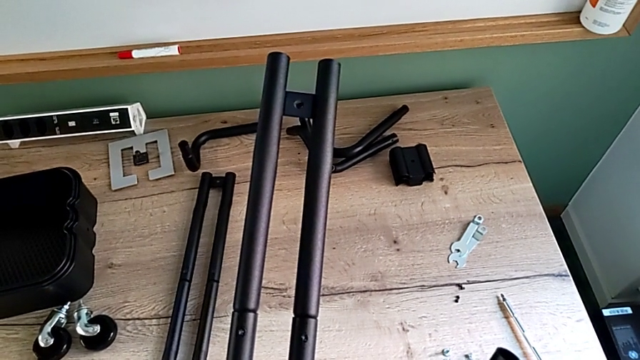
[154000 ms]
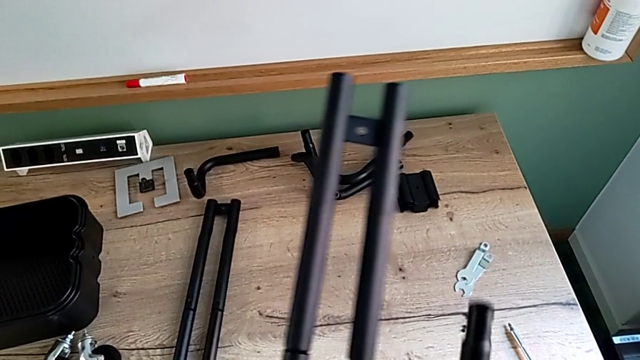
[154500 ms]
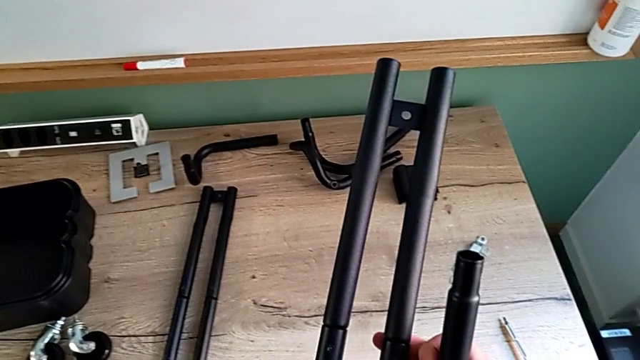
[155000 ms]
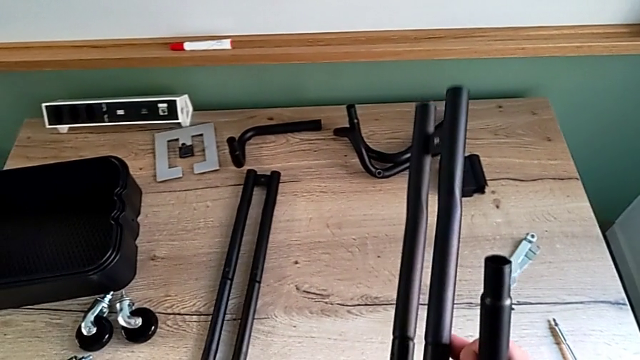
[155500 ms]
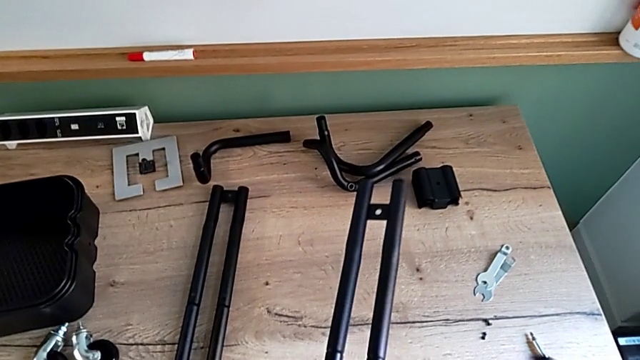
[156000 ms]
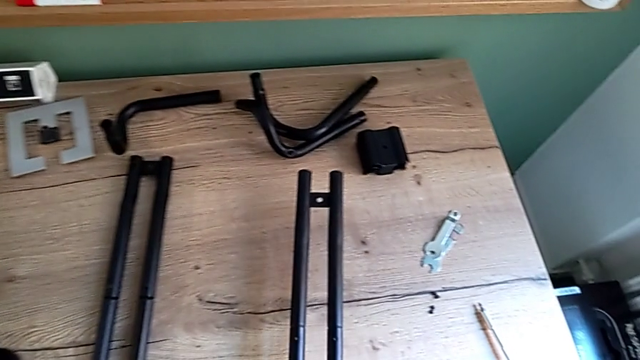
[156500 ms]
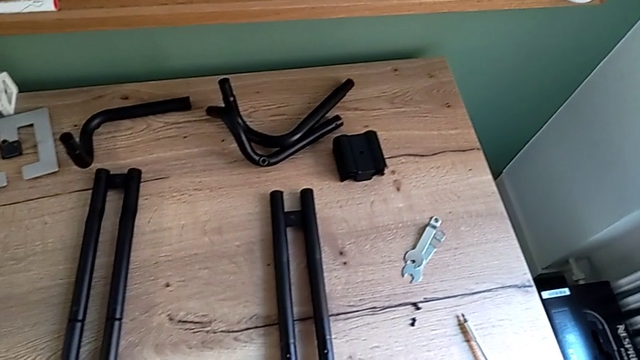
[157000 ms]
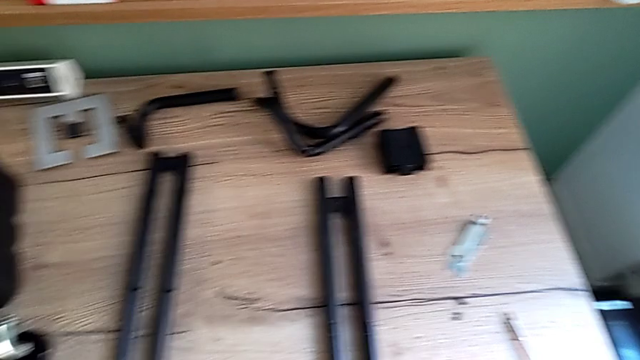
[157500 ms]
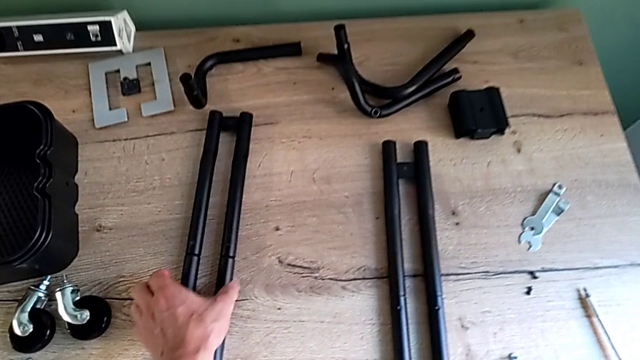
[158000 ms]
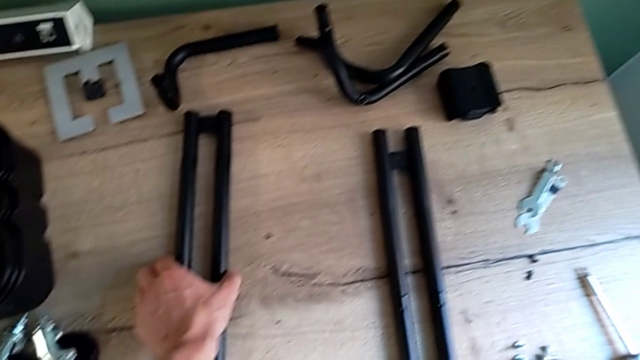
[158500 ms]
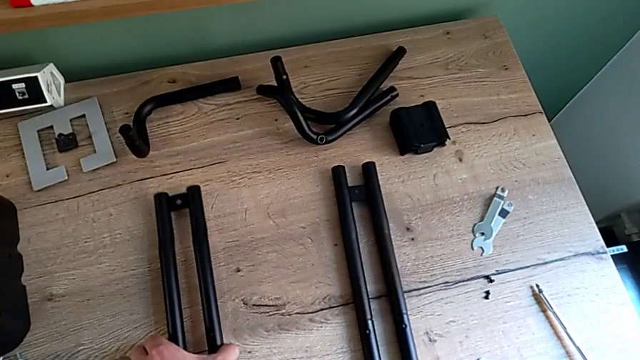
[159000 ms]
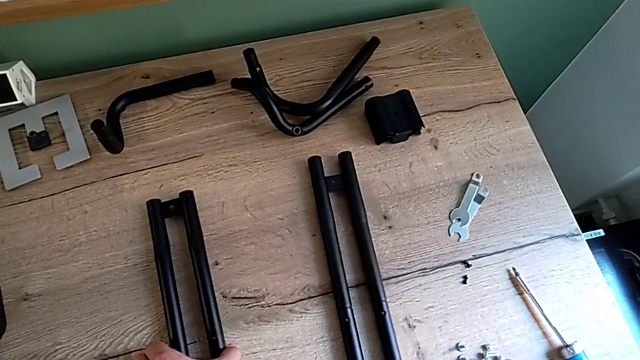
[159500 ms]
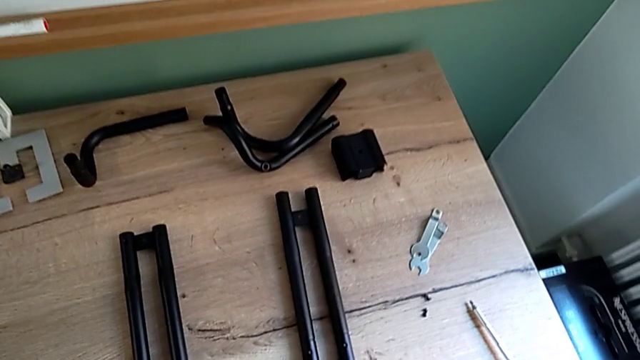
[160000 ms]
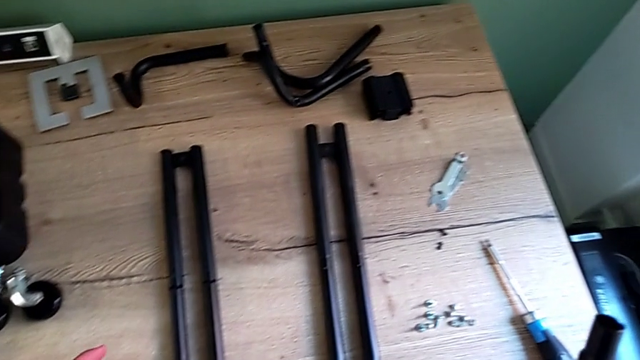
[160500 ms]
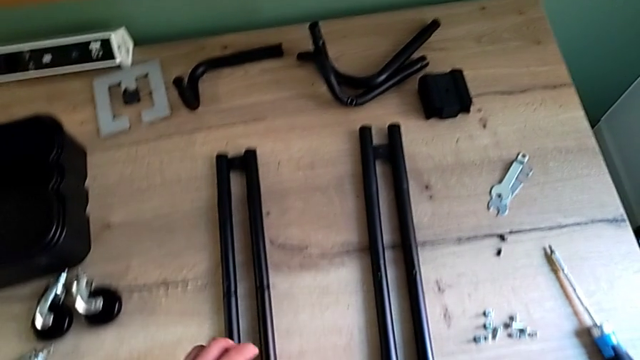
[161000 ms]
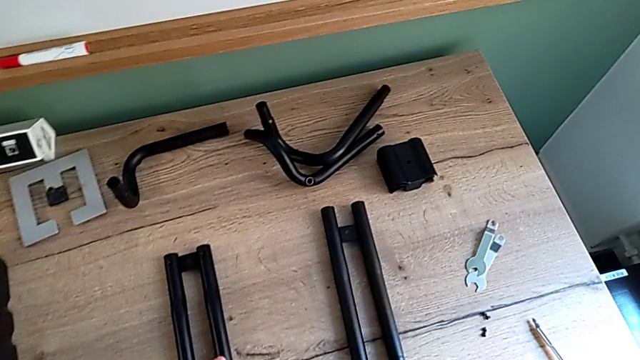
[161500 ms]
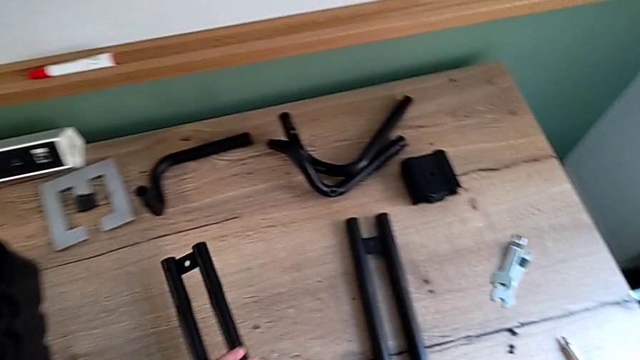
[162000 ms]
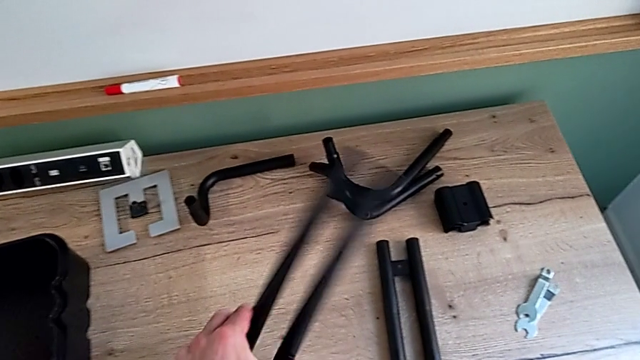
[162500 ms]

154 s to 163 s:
The camera wearer is assembling the first pair of the base frame. They keep wrongly inspecting the frame.

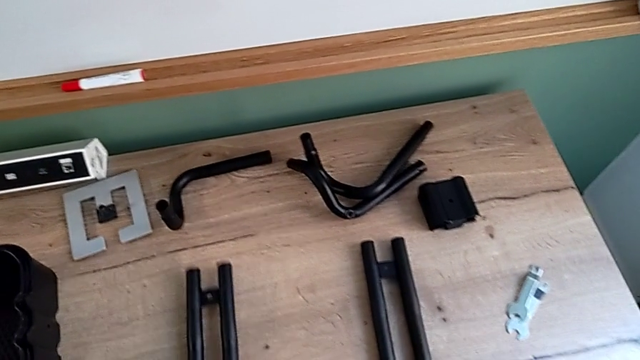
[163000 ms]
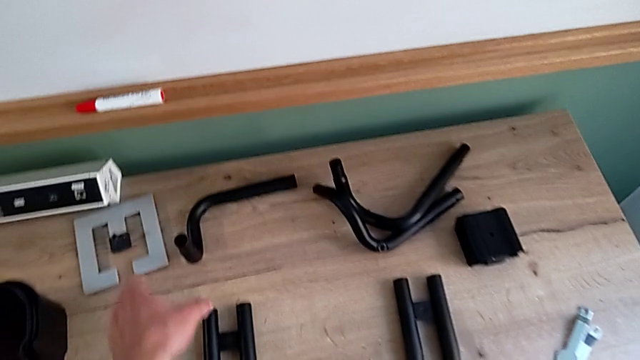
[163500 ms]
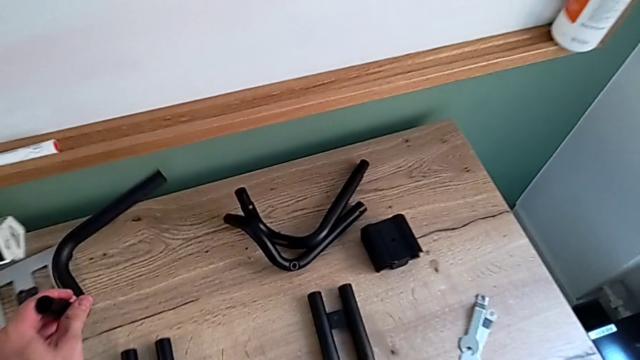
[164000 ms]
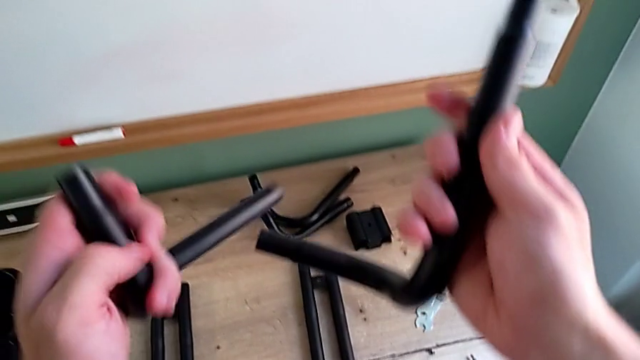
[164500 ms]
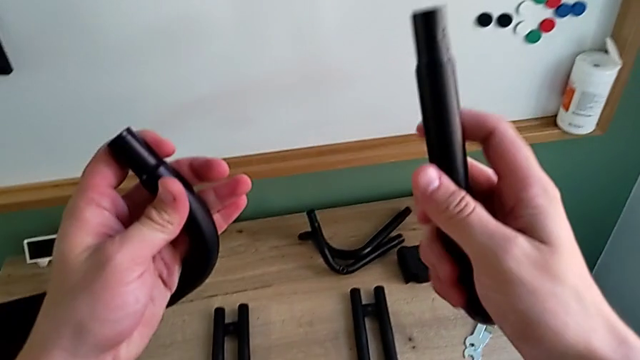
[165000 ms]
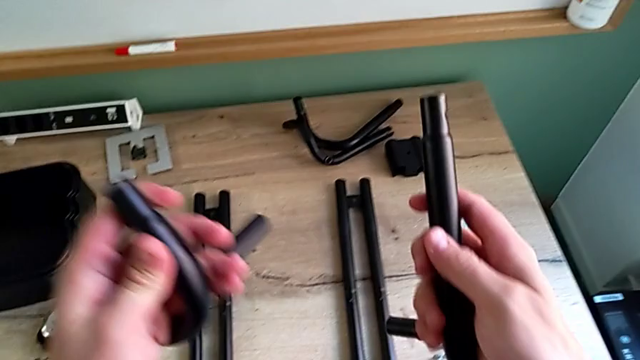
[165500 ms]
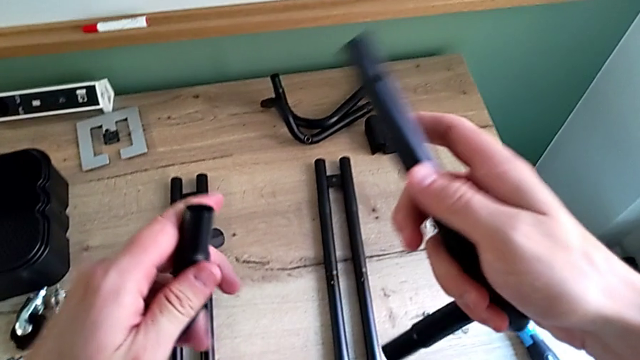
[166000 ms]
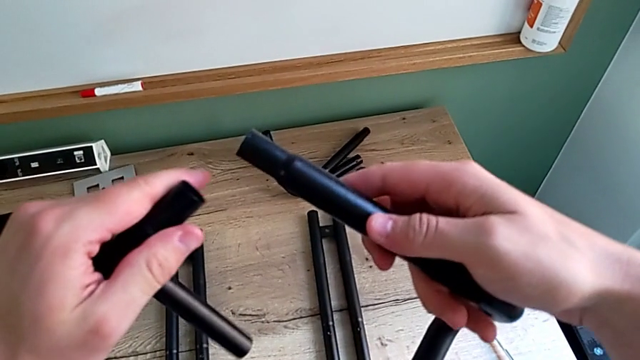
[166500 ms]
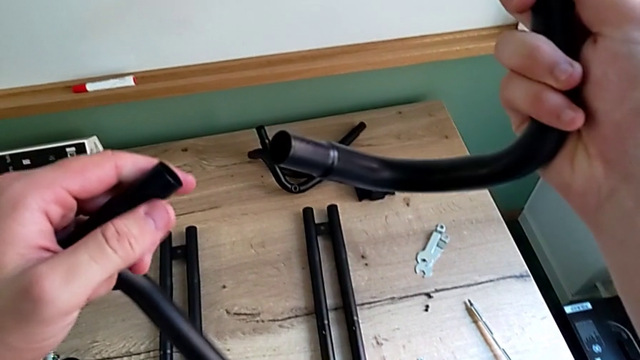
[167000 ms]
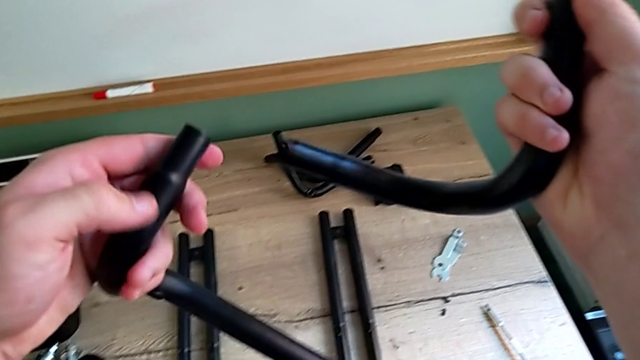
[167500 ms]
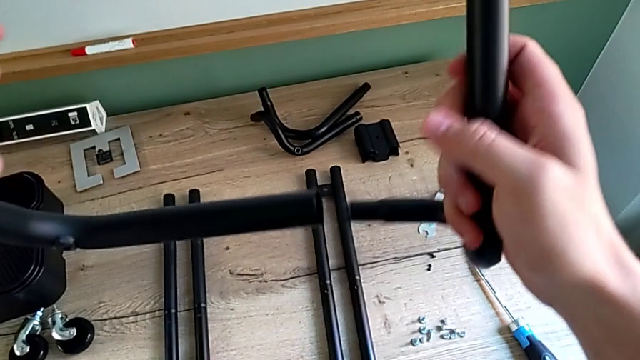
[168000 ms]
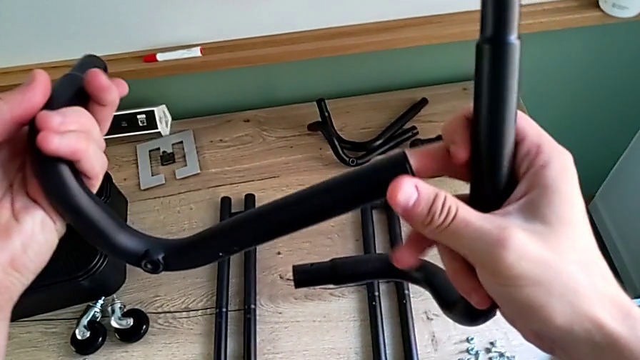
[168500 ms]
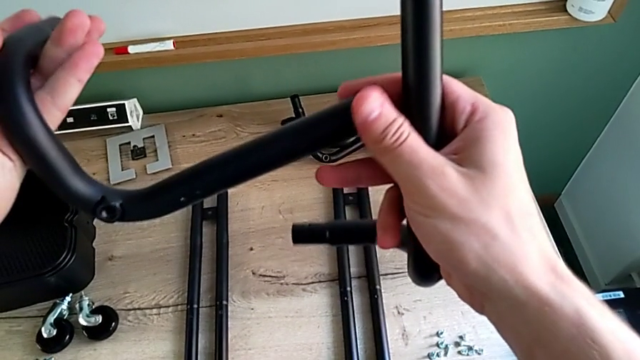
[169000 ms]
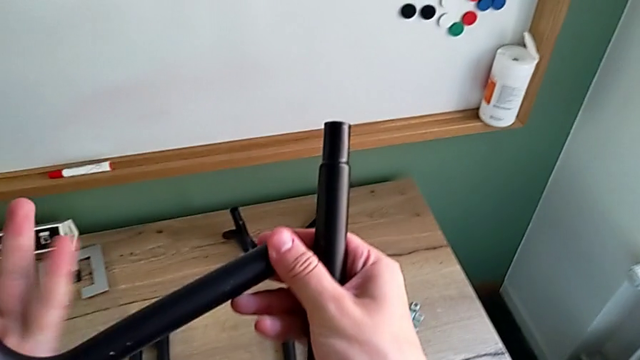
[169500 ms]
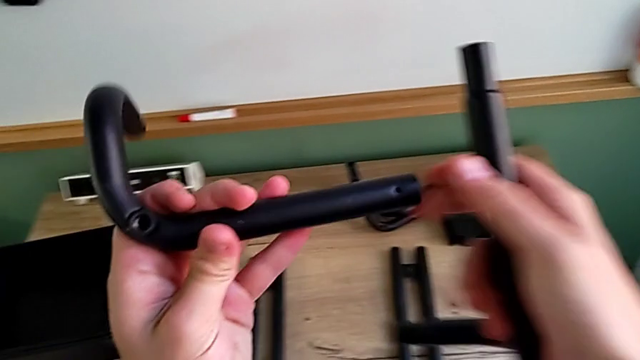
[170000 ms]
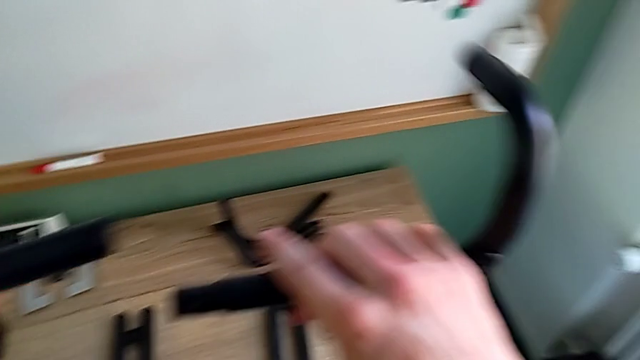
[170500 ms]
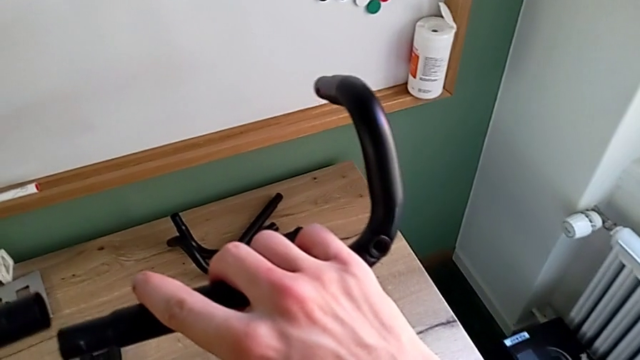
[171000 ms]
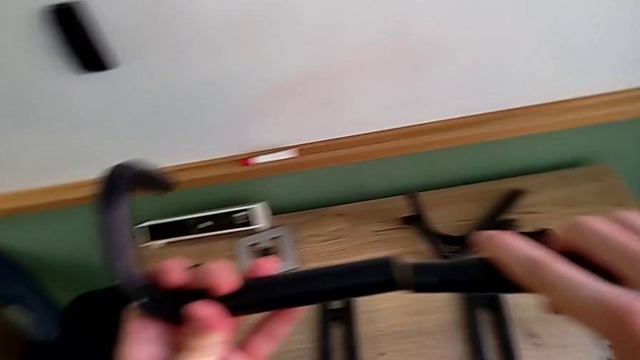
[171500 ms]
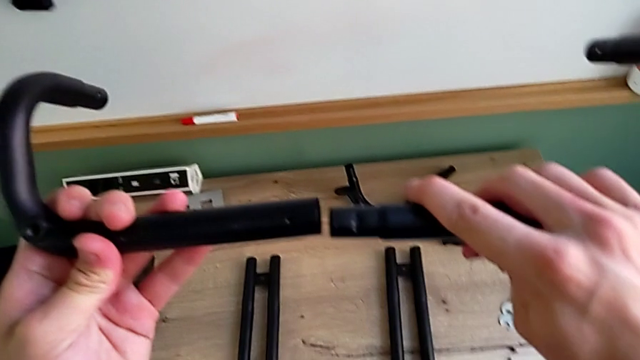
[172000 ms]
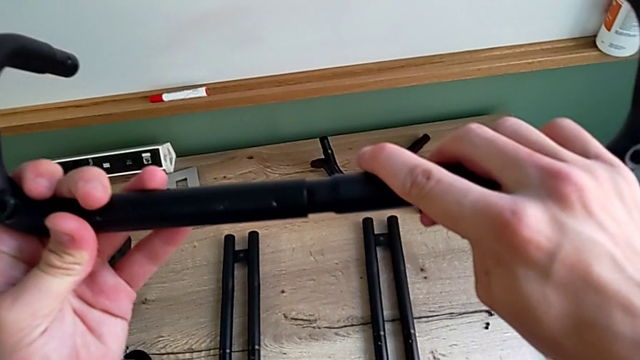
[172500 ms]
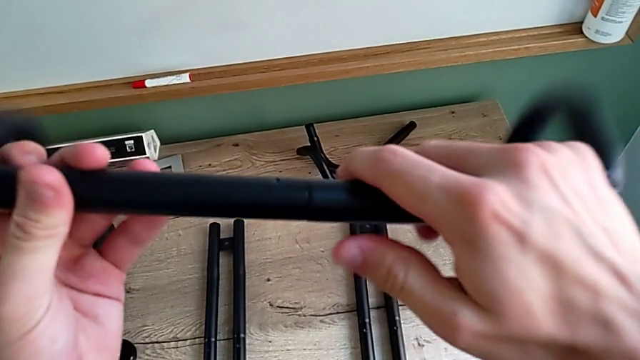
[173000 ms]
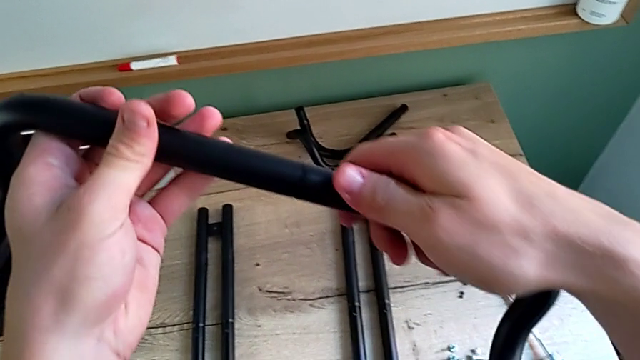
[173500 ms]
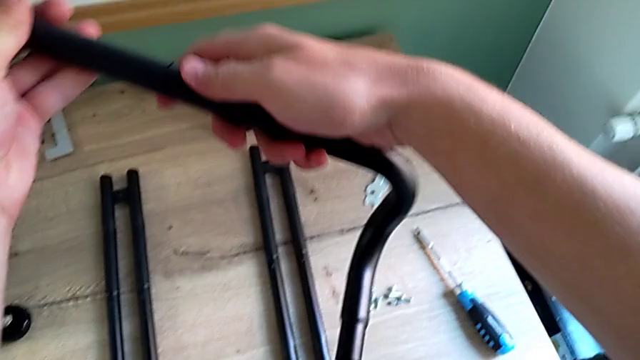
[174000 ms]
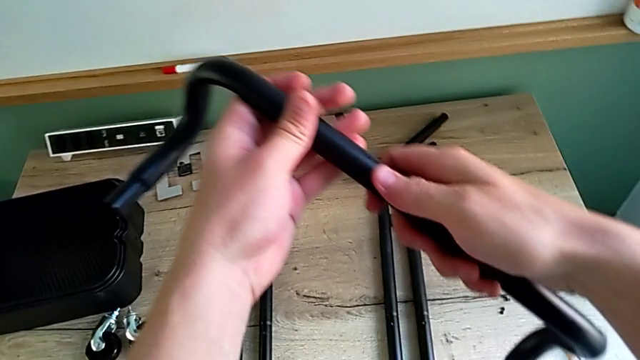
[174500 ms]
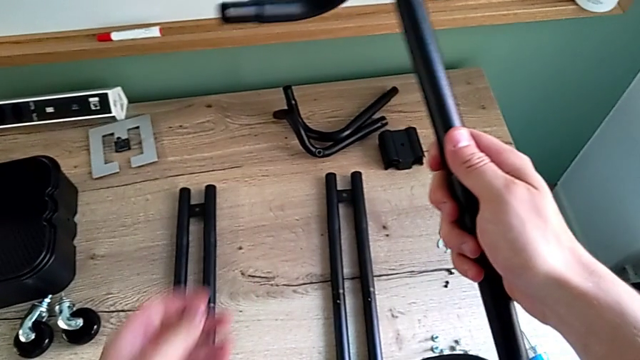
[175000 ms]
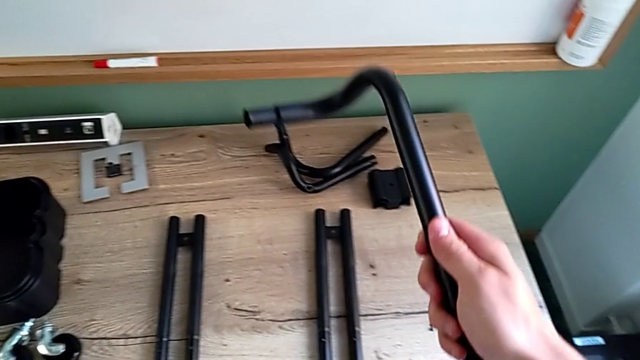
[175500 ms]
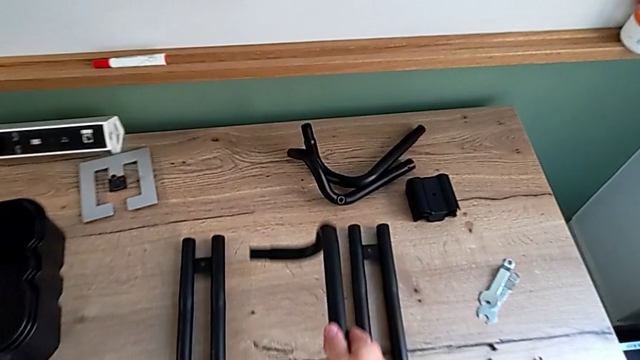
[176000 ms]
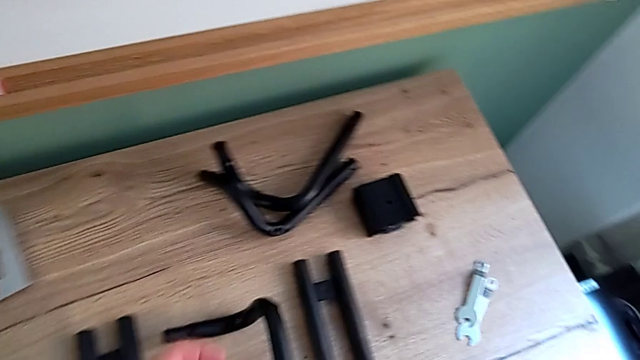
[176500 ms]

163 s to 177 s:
The camera wearer is assembling the first pair of the base frame. They assemble the frame and place it.
